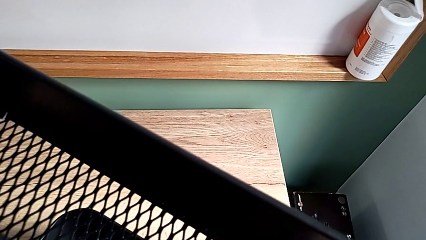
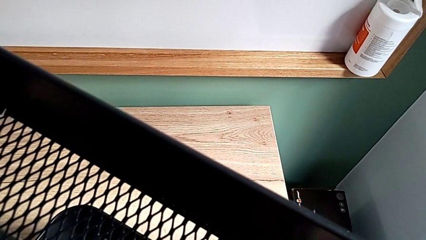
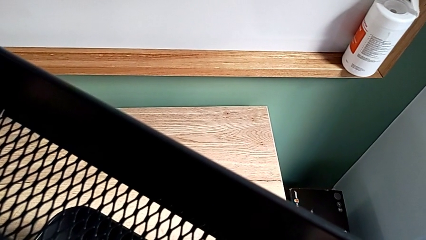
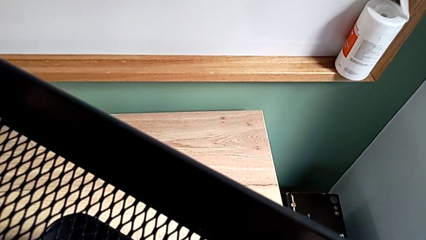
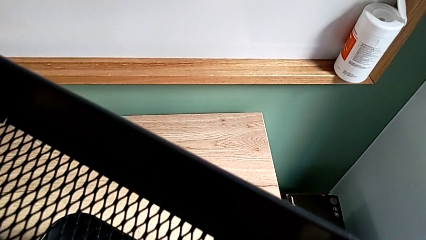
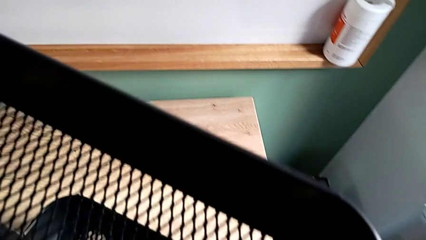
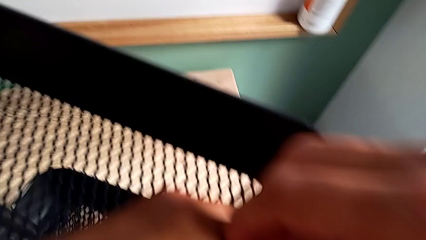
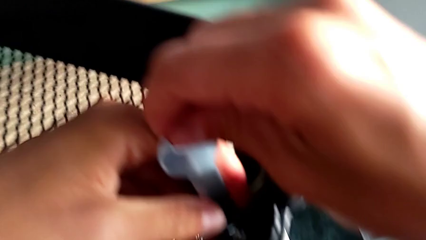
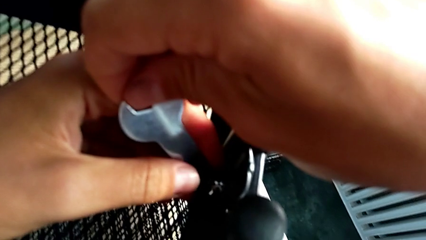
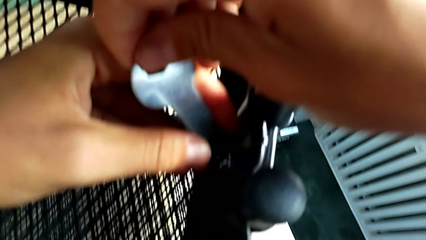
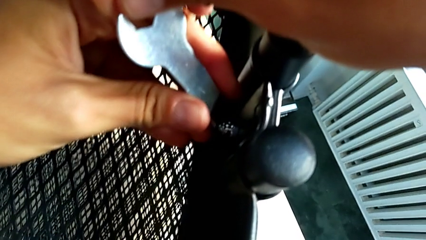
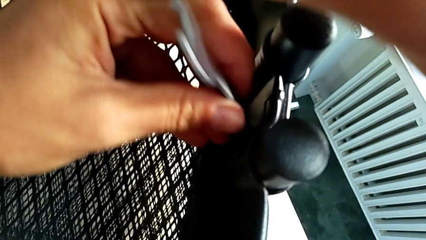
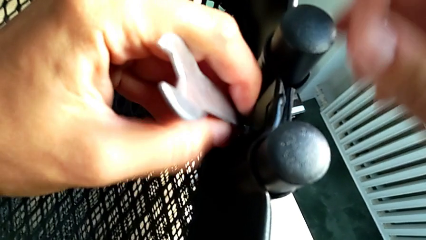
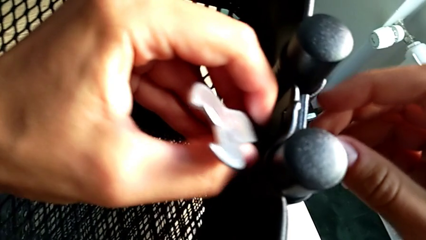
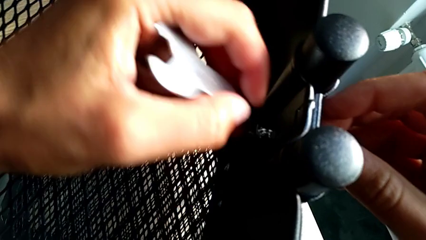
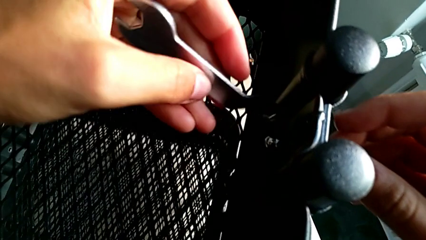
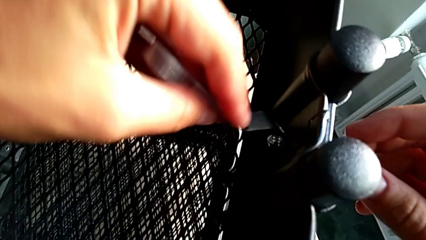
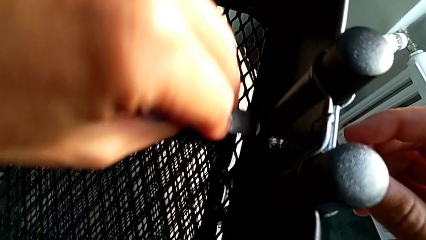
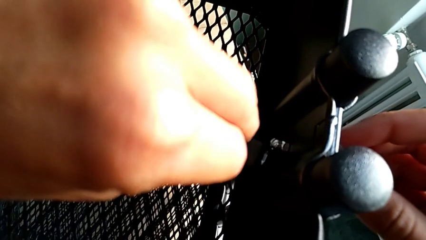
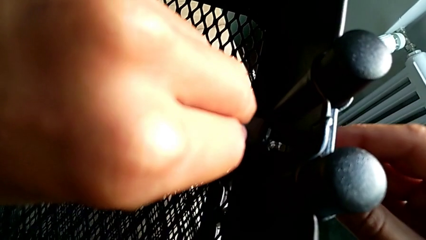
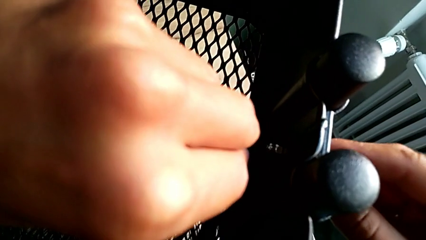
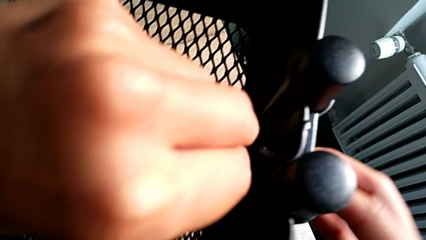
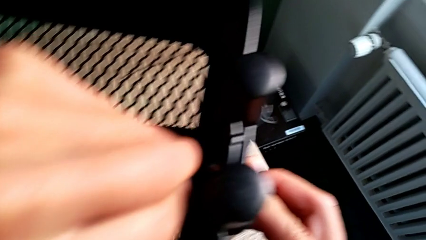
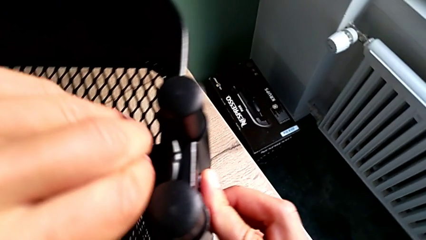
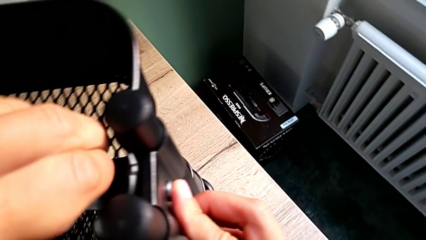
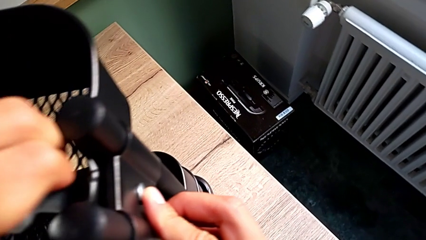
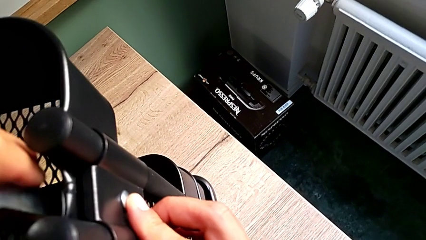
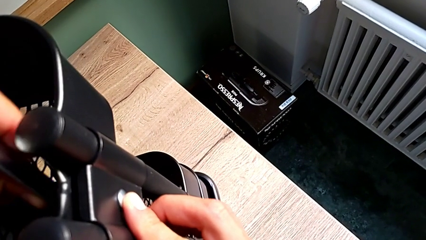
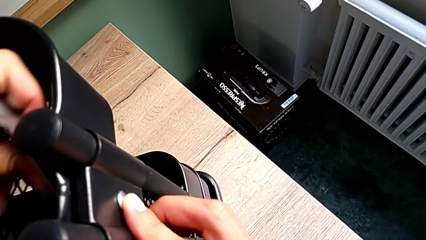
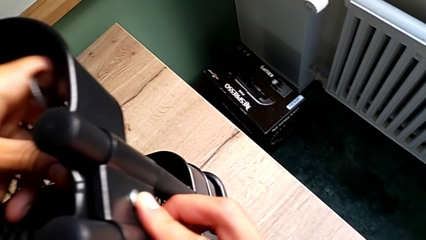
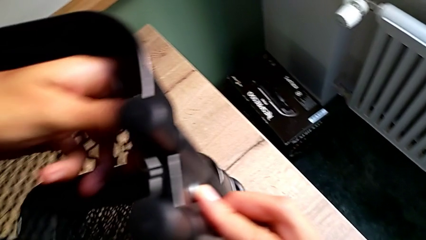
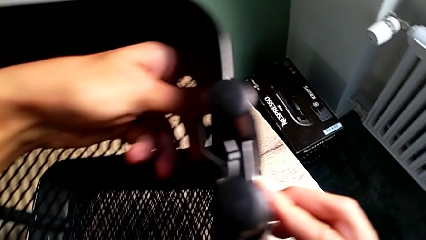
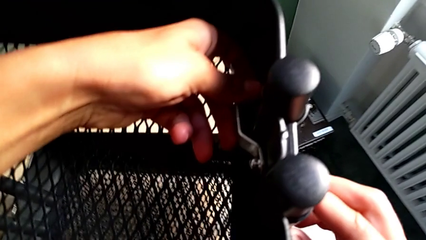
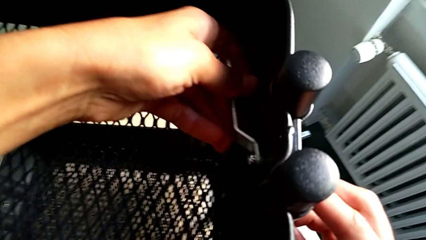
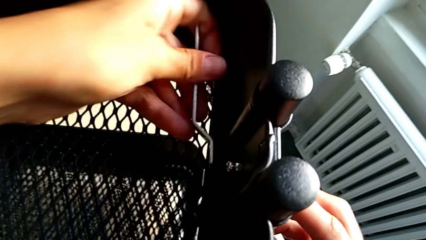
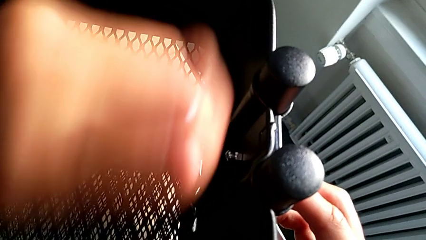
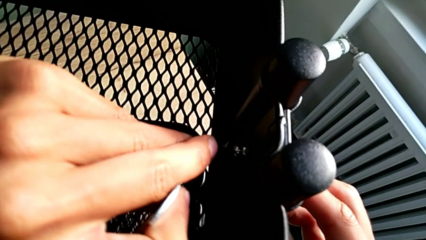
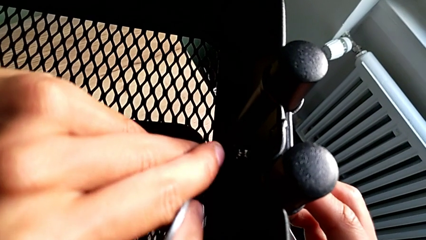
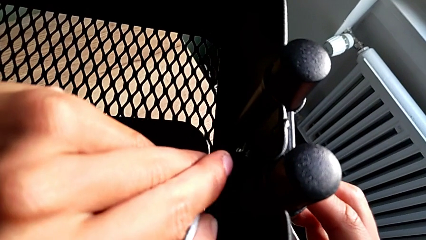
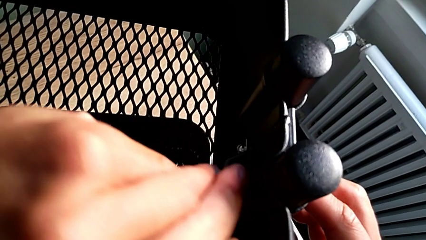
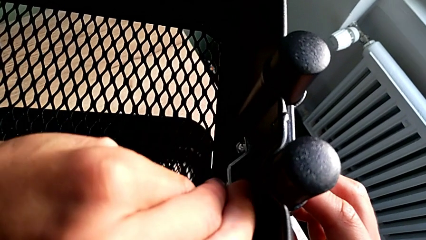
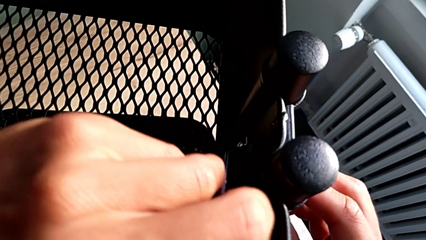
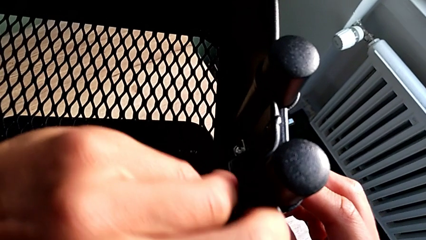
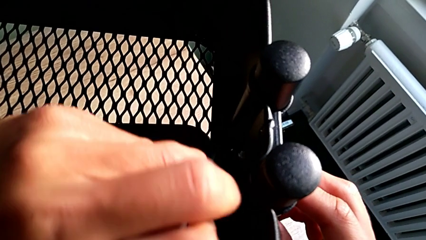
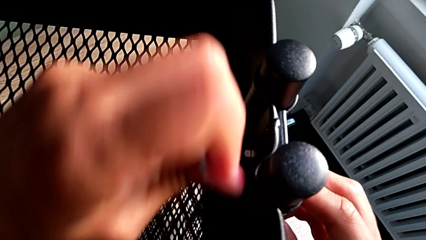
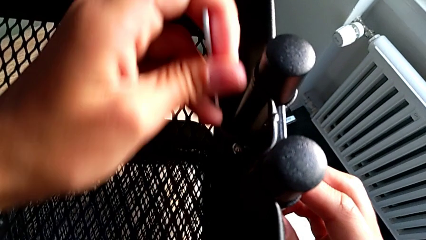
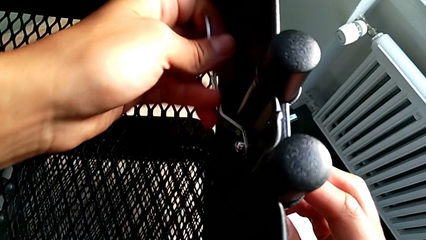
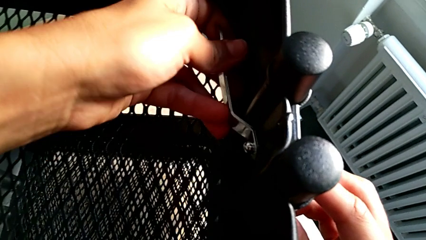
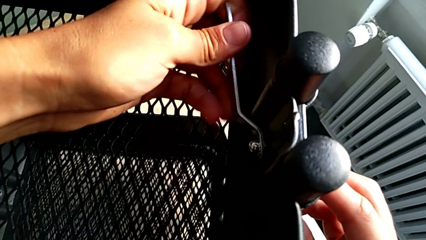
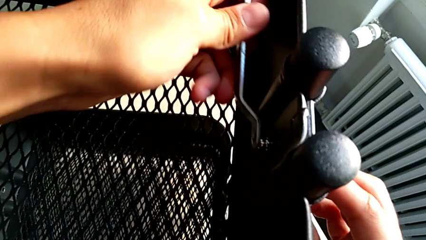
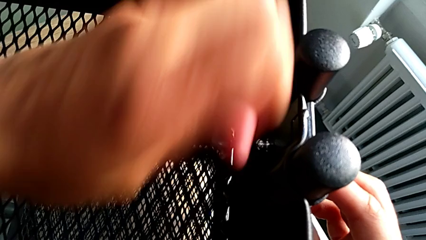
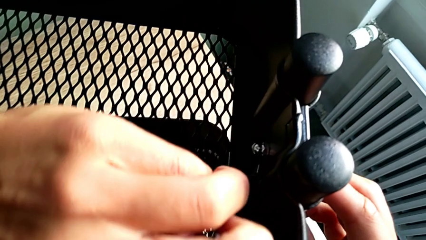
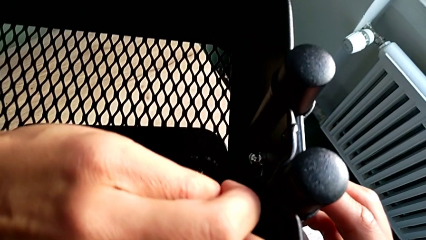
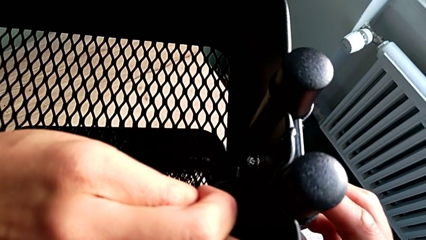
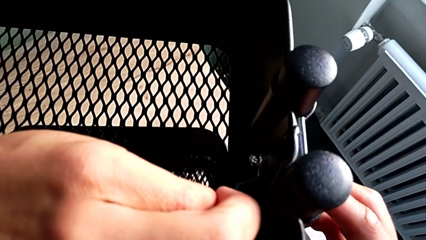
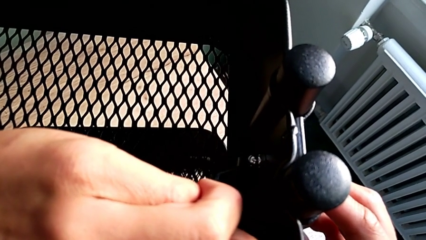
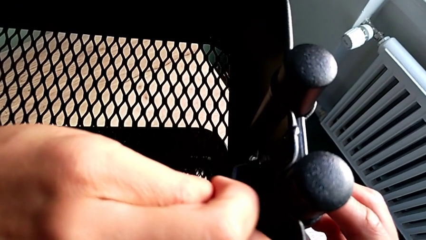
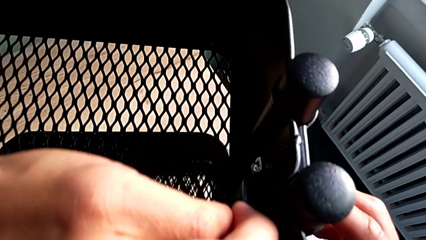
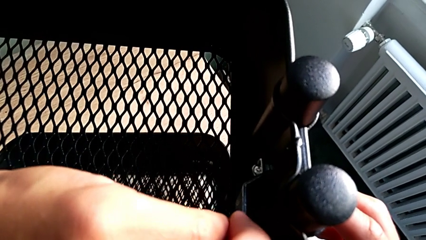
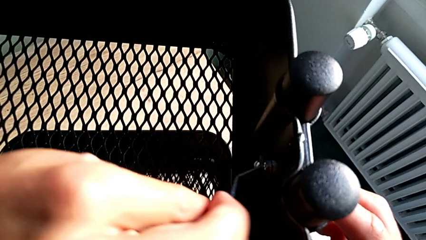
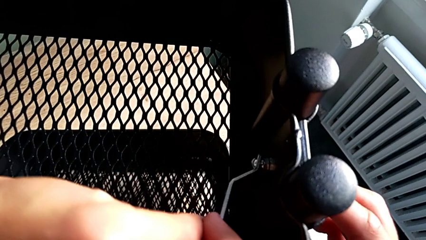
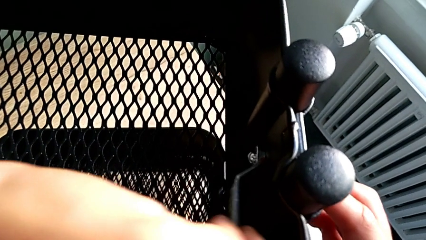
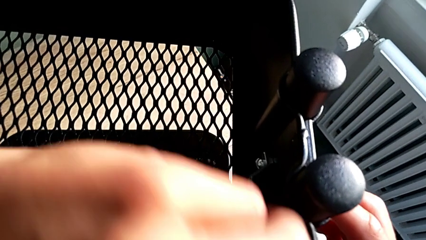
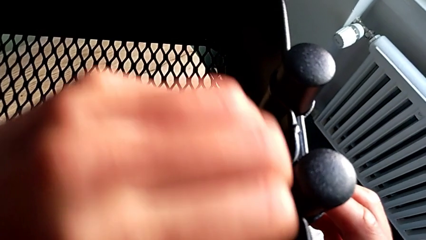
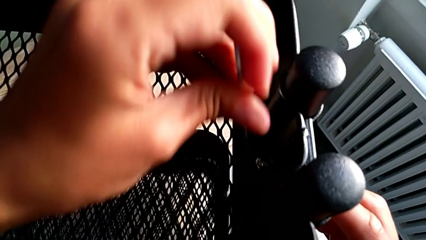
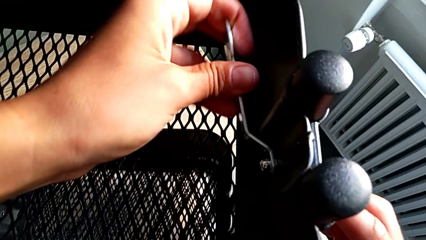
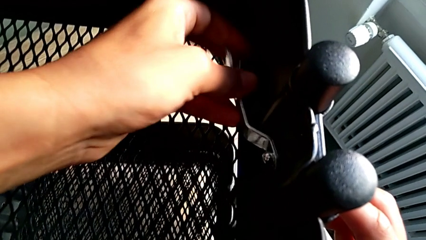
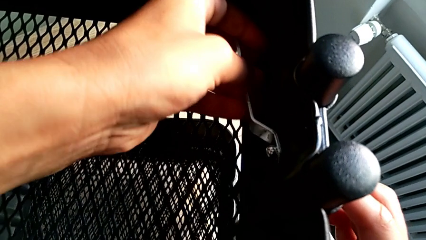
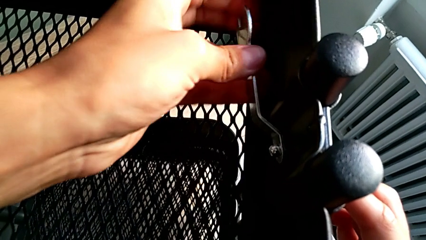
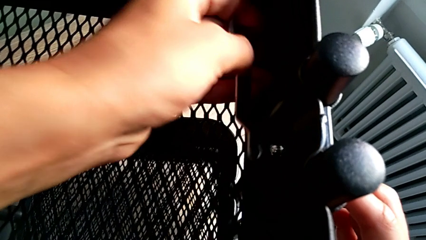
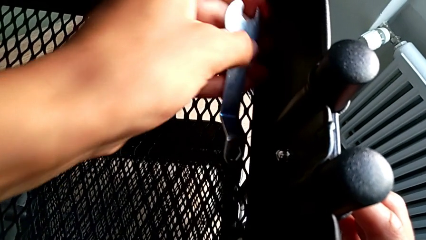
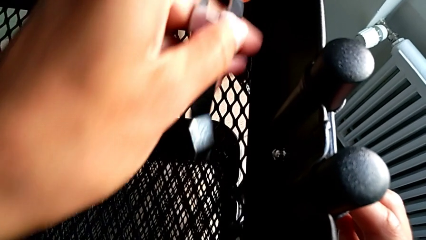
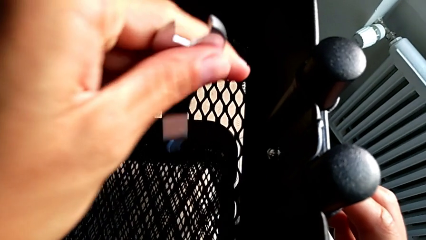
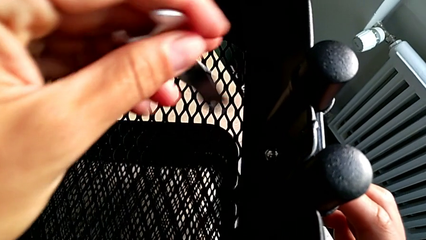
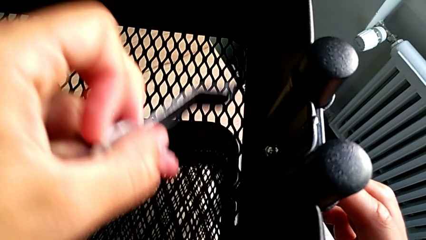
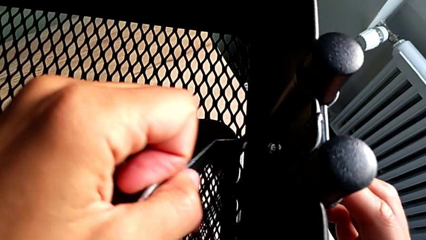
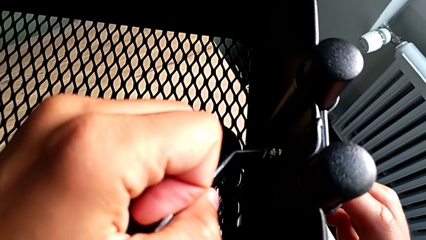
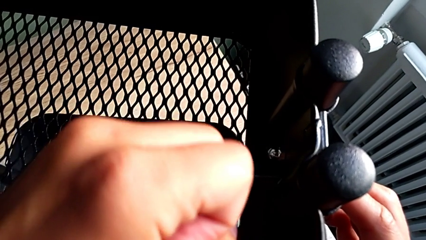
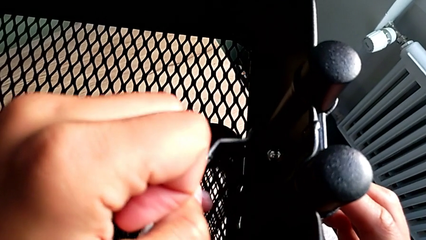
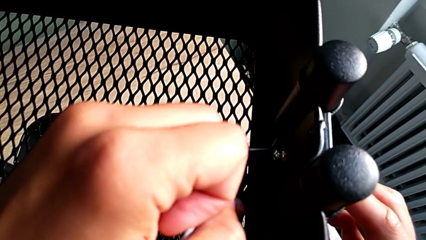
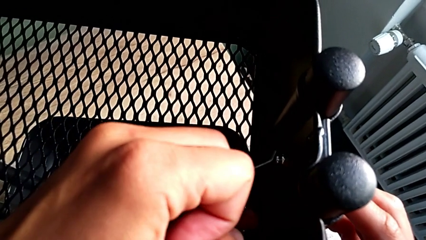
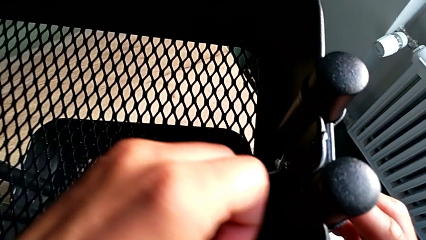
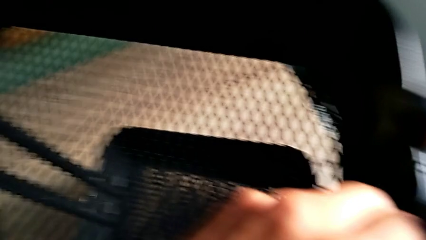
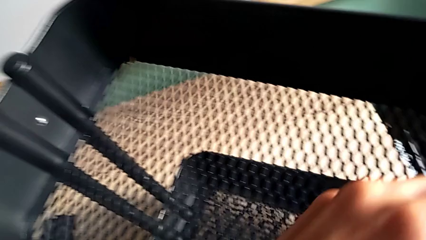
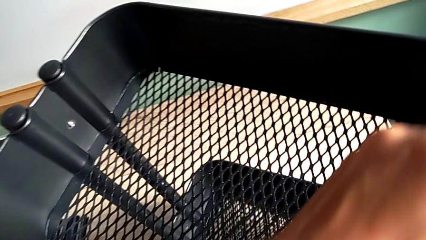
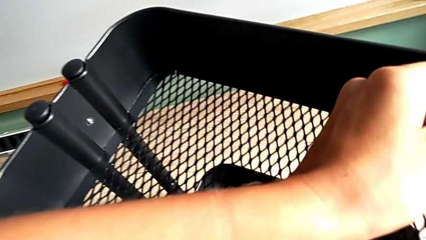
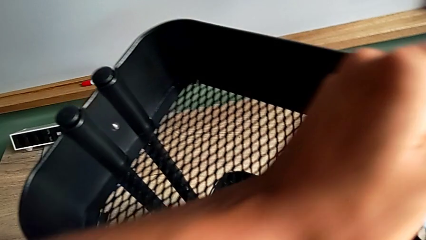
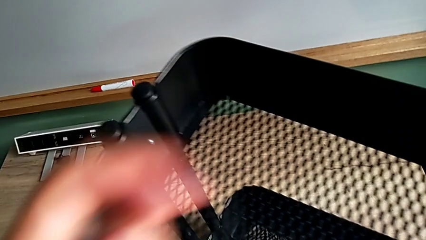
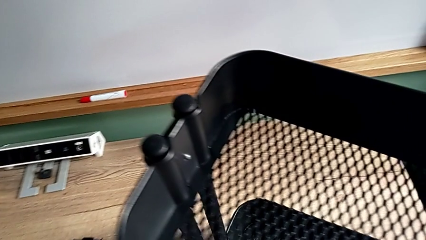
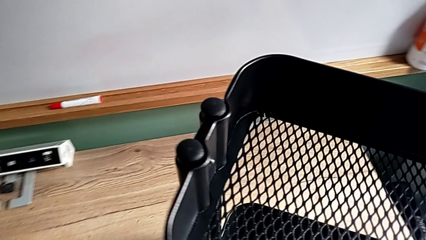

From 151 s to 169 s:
The camera wearer is disassembling the top and middle grid tray. They insert the hexagonal wrench, unscrew the second hexagon cap nut, lift the hexagonal wrench, insert it, unscrew the second hexagon cap nut, insert the hexagonal wrench and unscrew the second hexagon cap nut.
